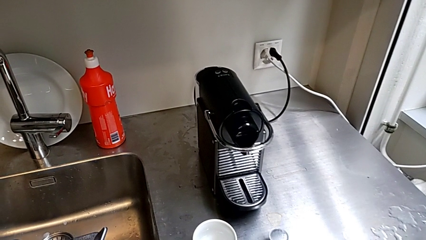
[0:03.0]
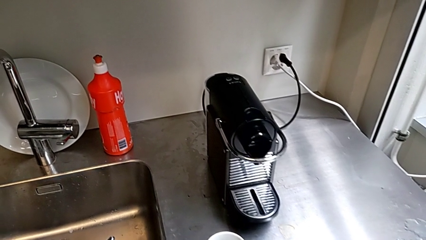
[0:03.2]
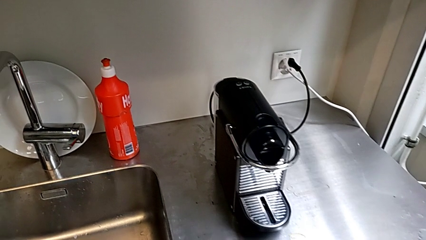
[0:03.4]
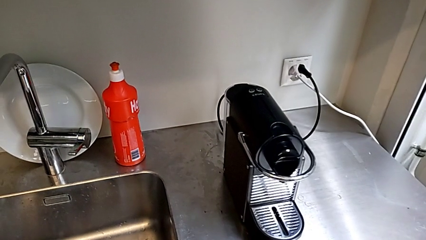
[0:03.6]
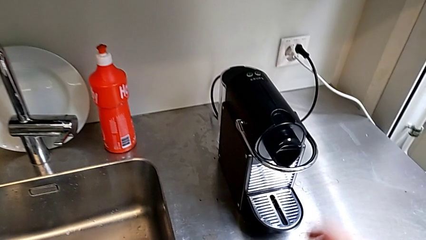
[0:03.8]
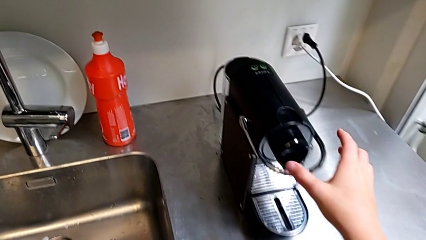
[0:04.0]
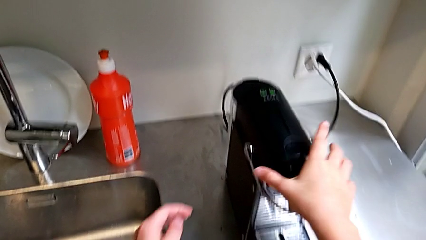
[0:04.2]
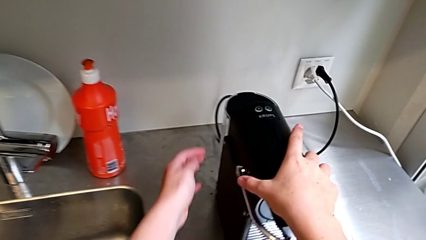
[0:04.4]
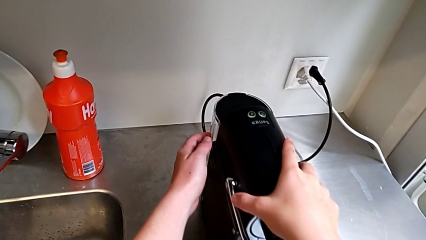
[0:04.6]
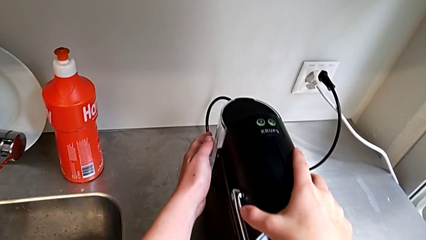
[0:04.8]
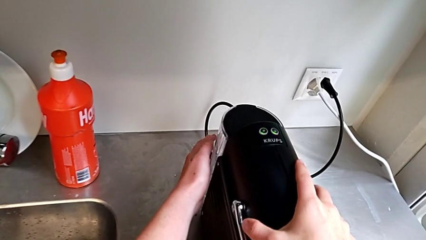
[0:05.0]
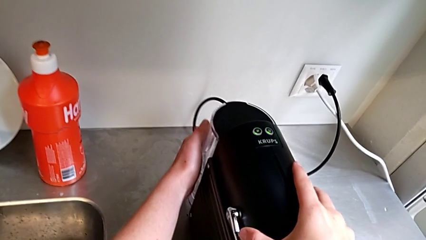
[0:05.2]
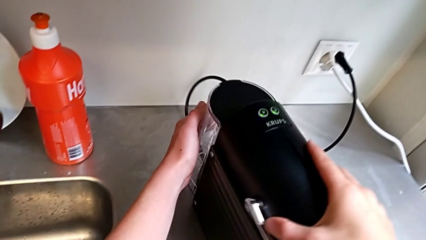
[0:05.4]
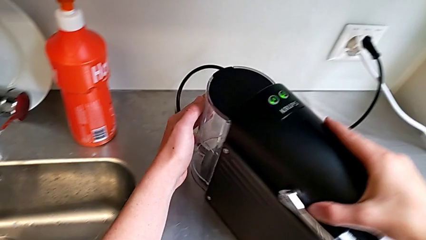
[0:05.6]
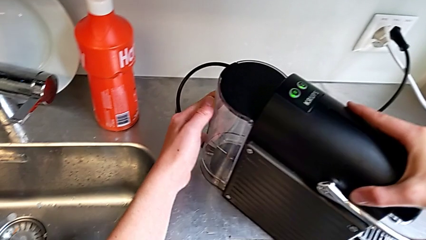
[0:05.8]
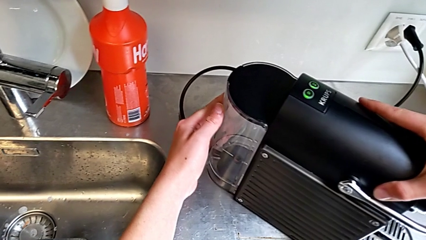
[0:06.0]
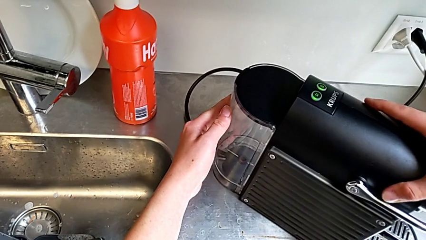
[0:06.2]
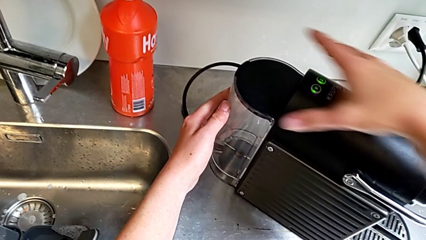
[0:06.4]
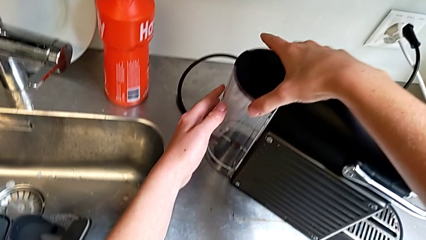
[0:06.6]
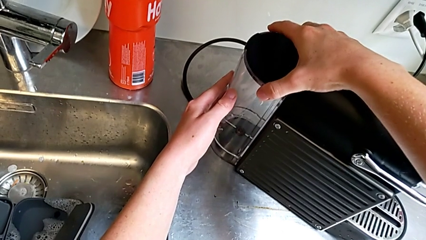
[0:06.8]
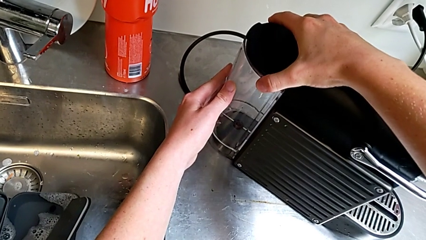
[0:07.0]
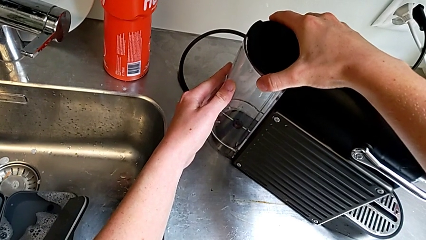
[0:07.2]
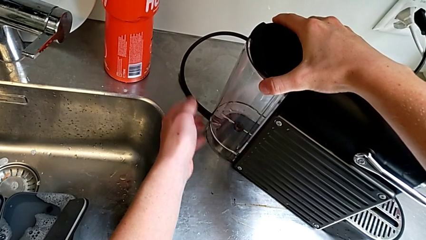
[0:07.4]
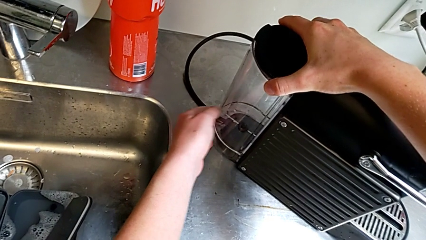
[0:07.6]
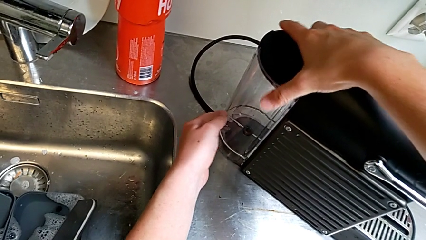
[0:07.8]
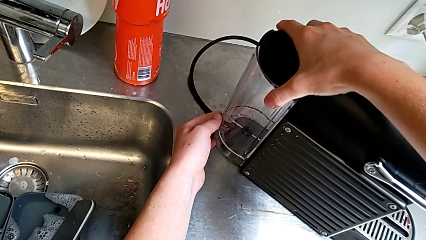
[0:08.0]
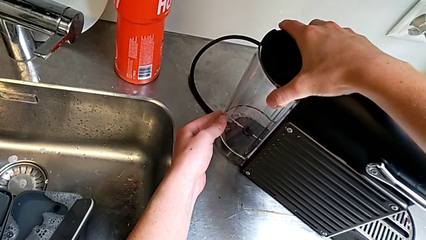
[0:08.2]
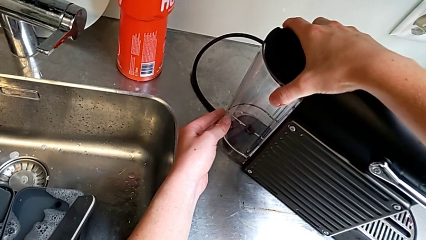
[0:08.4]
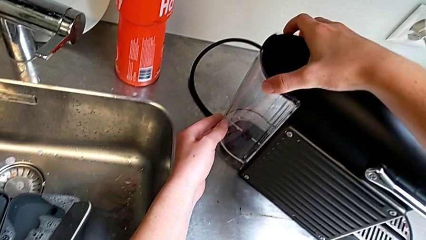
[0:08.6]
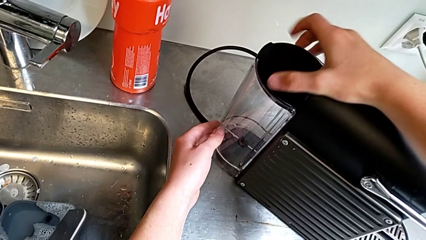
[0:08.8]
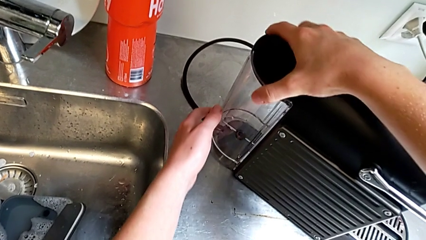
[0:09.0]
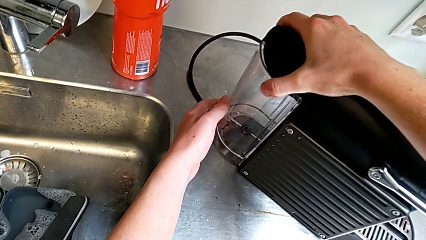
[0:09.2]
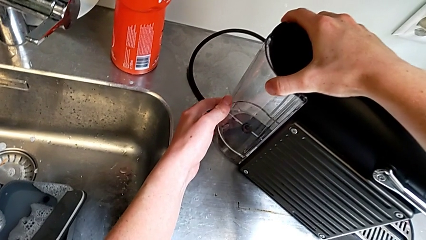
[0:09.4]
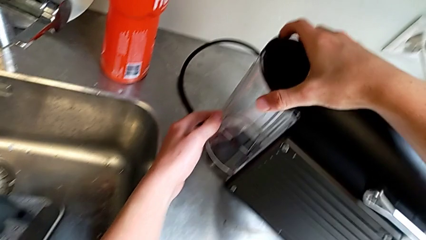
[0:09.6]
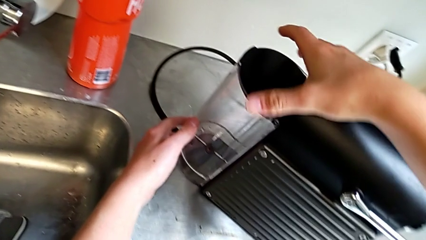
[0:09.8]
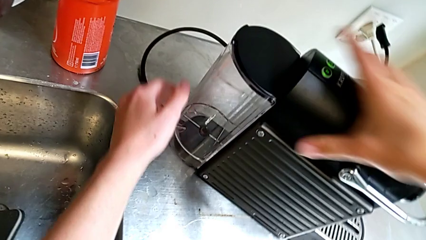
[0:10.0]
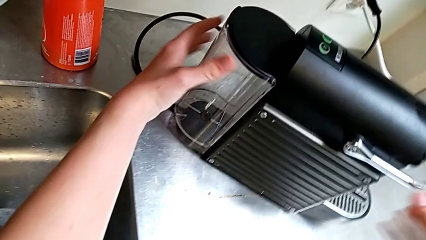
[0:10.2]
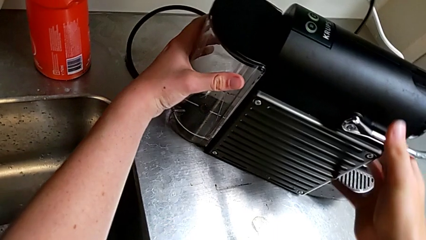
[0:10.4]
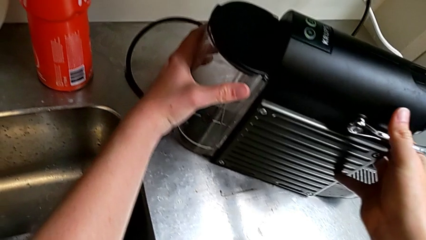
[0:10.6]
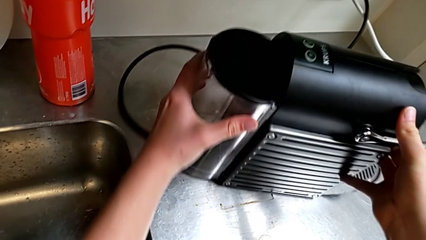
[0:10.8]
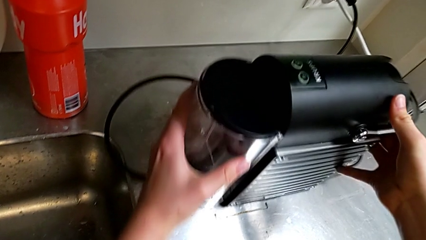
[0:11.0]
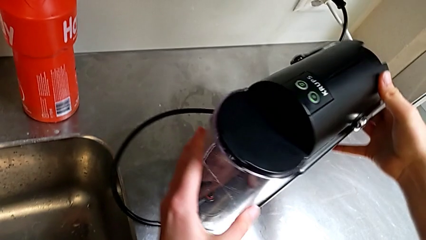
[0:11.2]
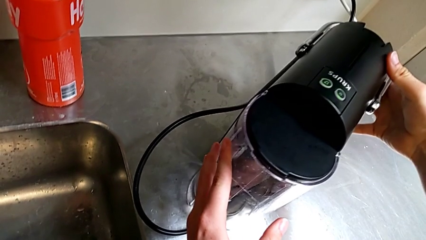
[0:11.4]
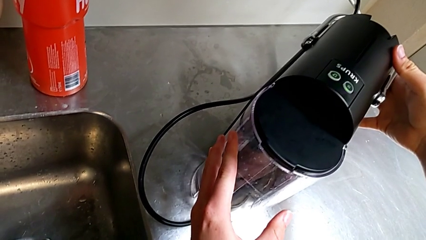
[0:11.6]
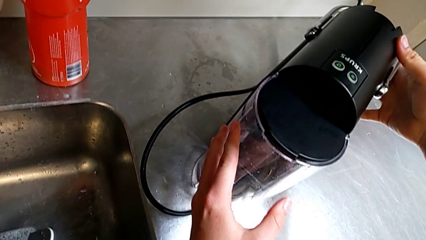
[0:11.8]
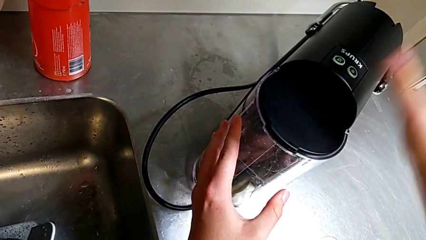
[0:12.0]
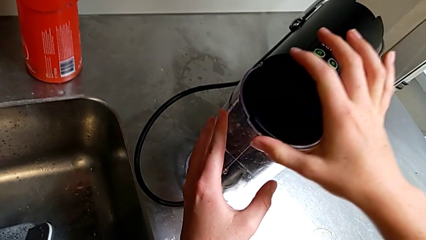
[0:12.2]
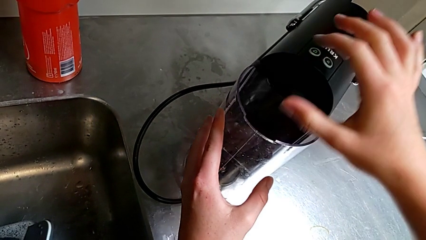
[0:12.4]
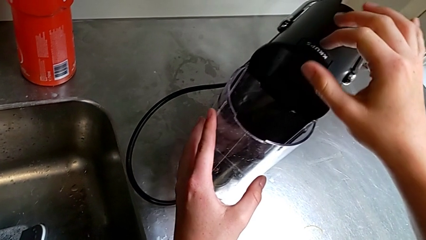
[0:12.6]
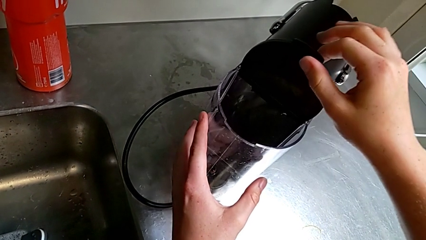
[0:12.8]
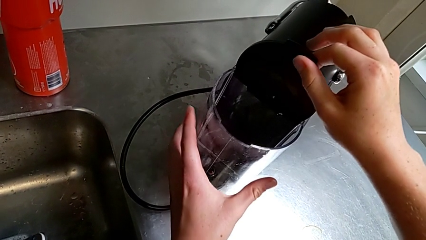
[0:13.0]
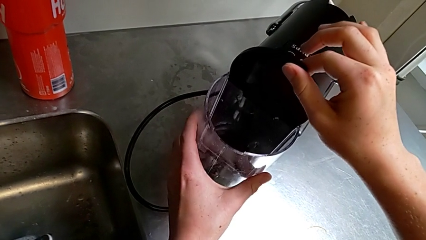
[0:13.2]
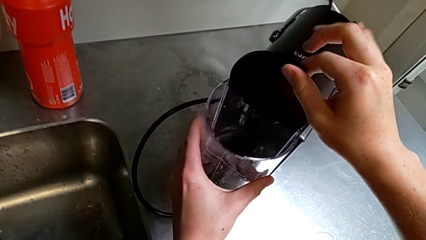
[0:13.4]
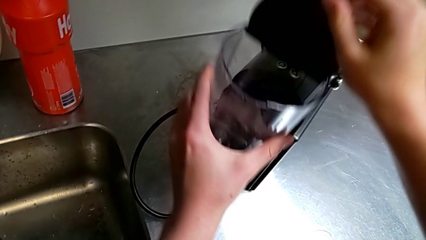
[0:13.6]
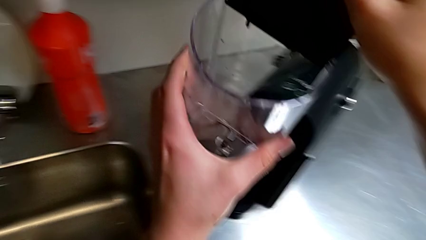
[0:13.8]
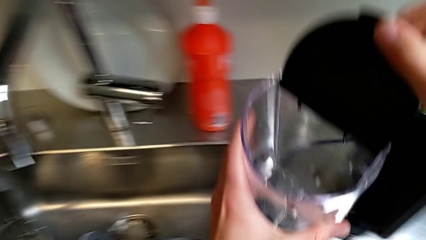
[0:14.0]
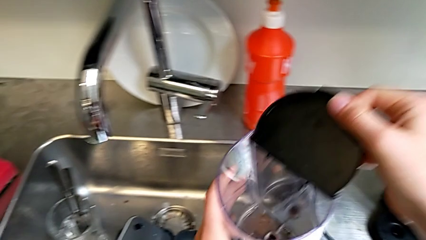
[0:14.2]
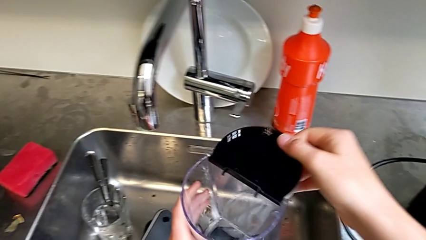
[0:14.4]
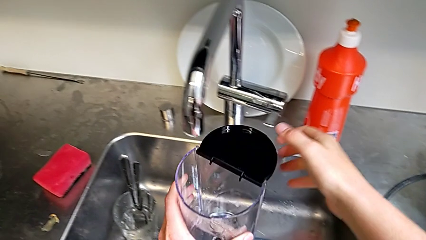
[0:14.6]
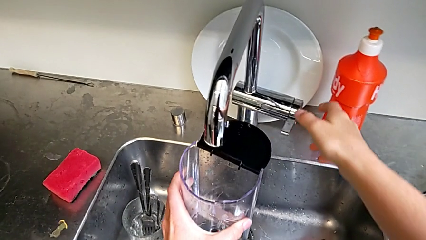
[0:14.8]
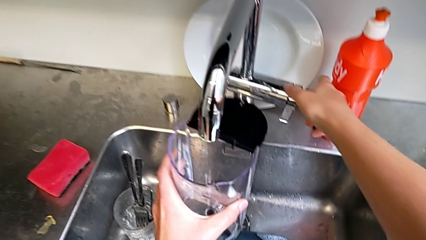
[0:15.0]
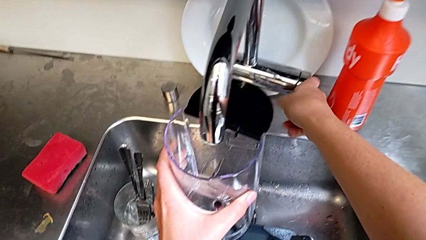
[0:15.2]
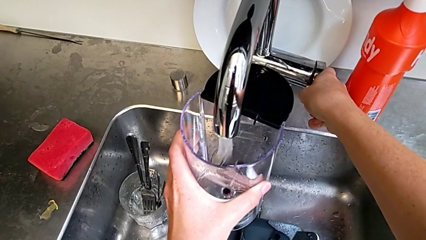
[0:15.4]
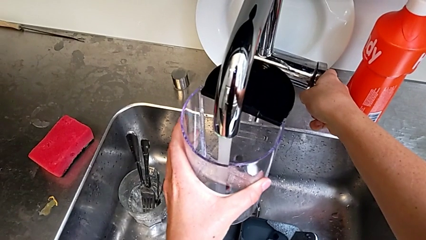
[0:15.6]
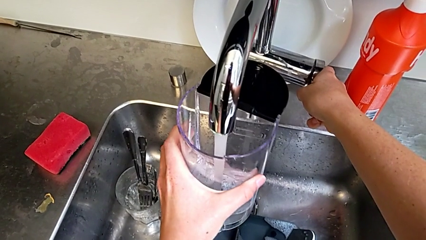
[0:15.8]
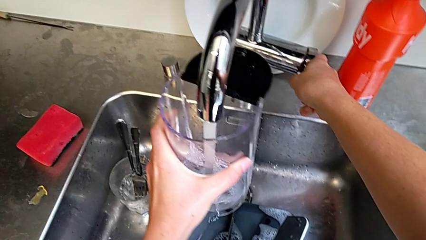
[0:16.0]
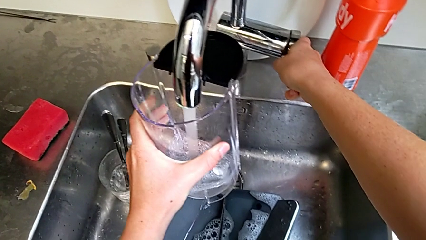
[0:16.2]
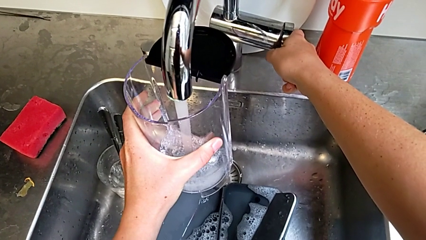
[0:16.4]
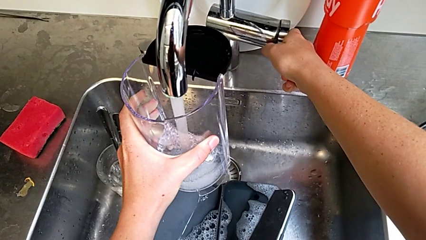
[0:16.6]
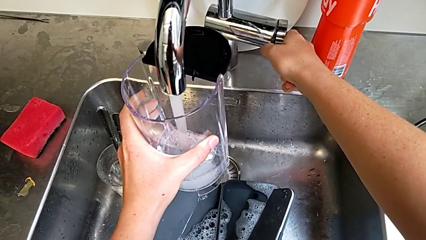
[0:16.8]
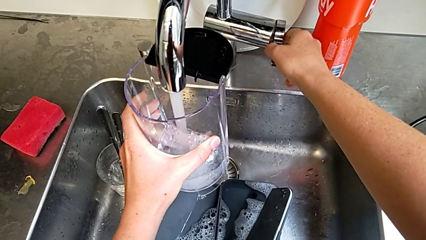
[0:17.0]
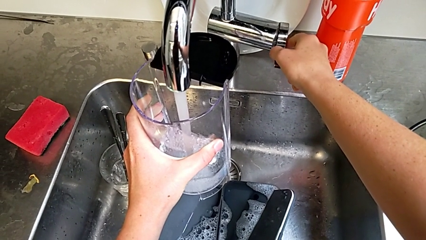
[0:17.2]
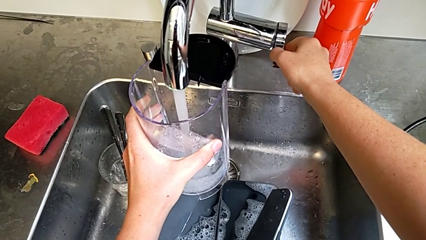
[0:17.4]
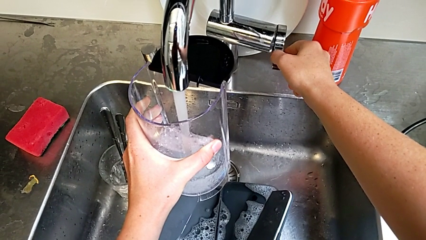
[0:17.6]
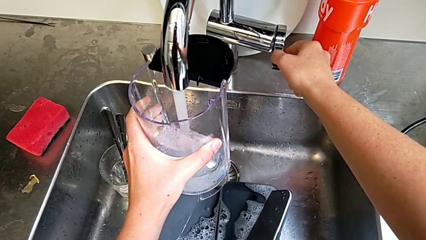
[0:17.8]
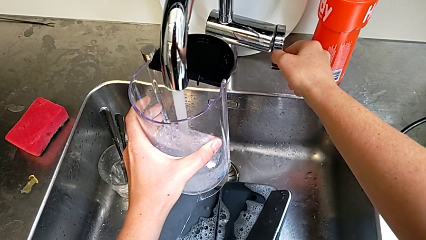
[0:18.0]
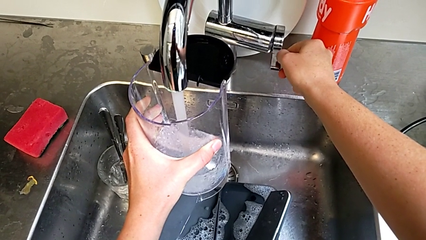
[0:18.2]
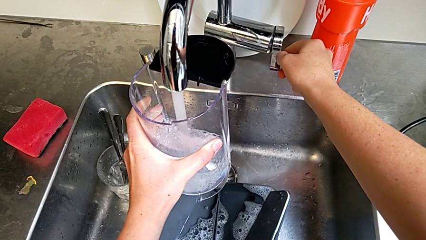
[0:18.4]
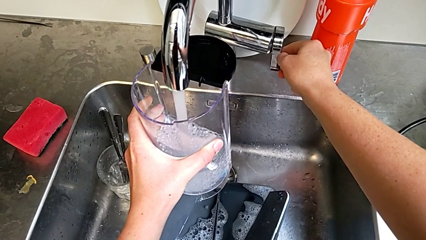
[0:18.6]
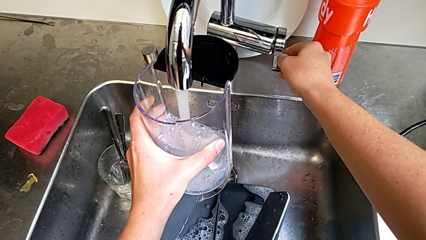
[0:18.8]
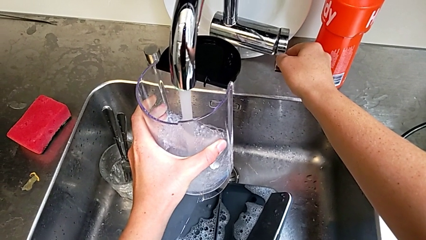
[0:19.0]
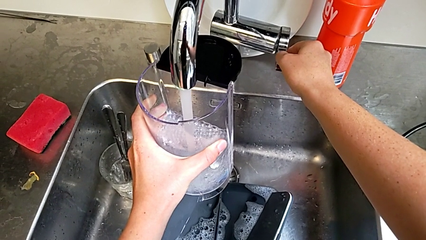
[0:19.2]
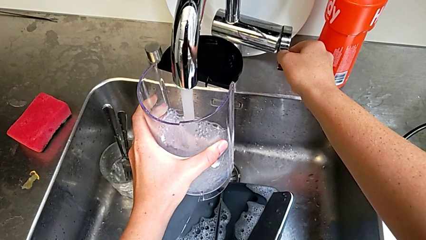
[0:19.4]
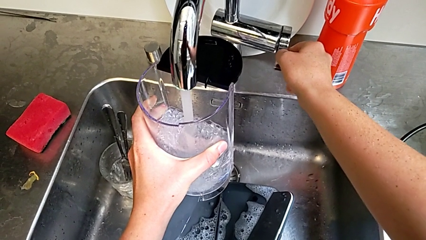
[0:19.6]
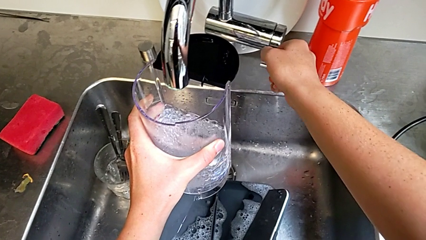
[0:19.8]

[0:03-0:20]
The camera wearer is adding water to the container. They approach the lever, grab the capsule coffee machine, rotate it, wrongly pull the water container, having difficulty pulling the object, rotate the capsule coffee machine and open the lid, all with the right hand. They withdraw the water container and lift it with the left hand, open the faucet with the right hand, load the water container with the left hand and close the faucet with the right hand.
